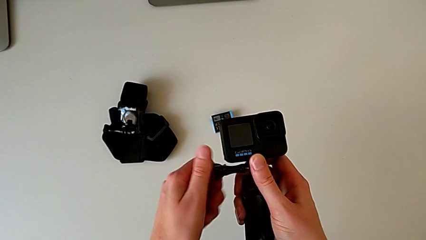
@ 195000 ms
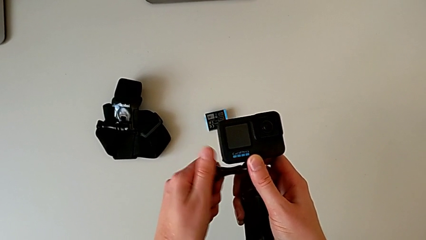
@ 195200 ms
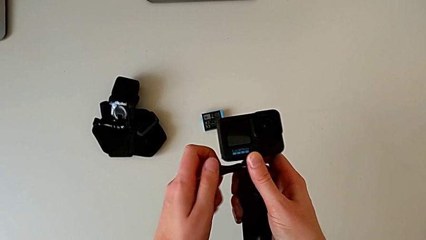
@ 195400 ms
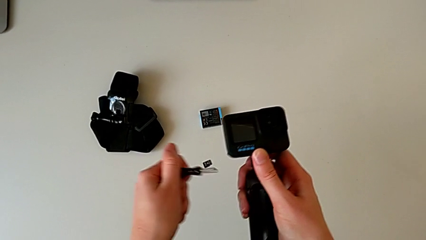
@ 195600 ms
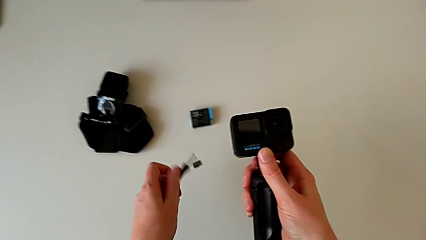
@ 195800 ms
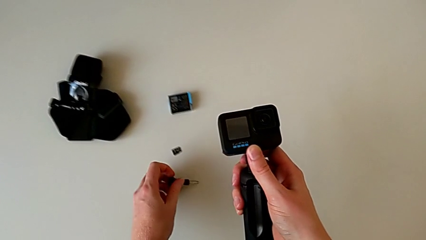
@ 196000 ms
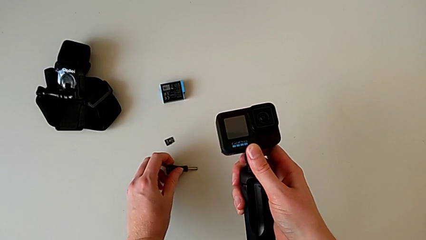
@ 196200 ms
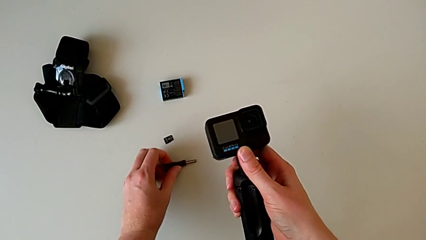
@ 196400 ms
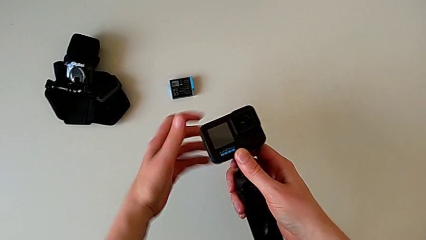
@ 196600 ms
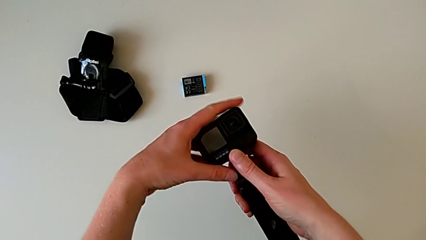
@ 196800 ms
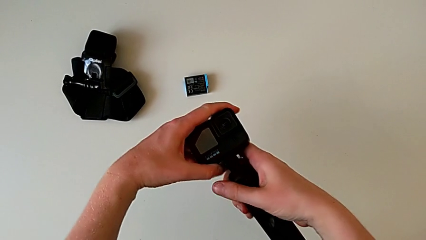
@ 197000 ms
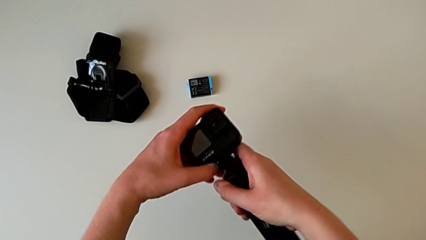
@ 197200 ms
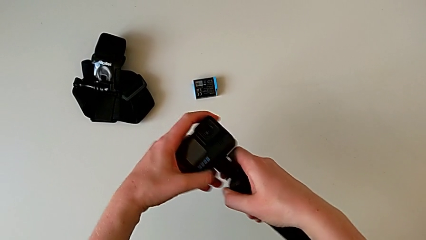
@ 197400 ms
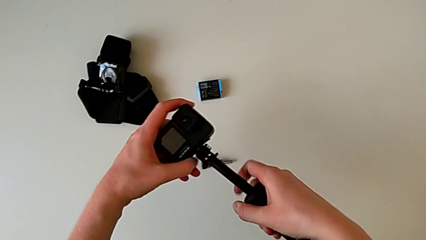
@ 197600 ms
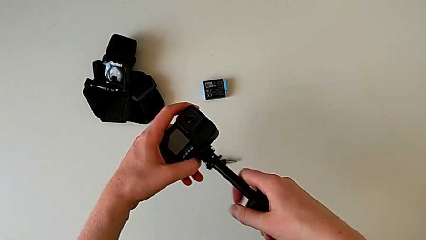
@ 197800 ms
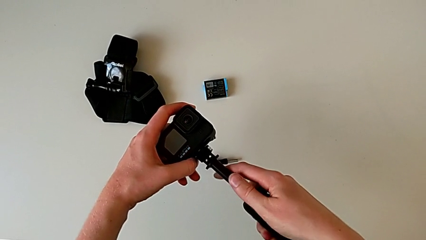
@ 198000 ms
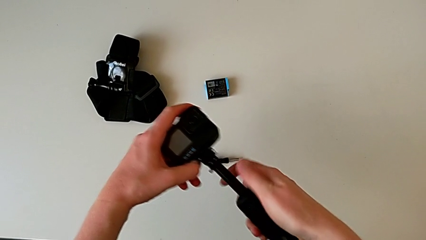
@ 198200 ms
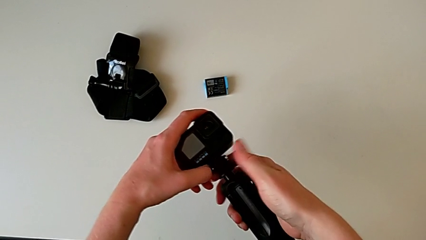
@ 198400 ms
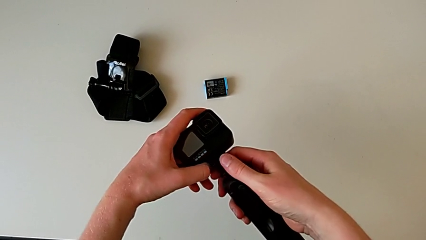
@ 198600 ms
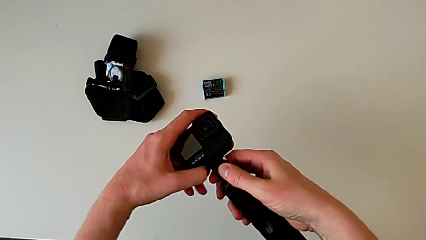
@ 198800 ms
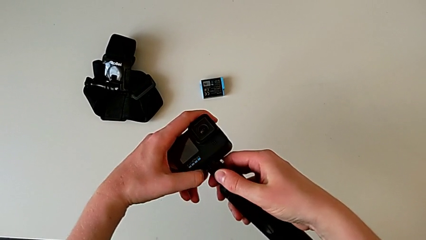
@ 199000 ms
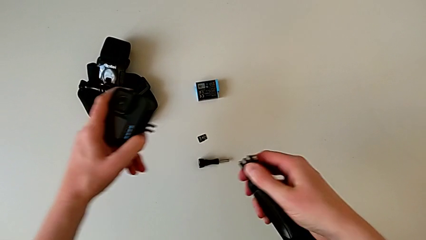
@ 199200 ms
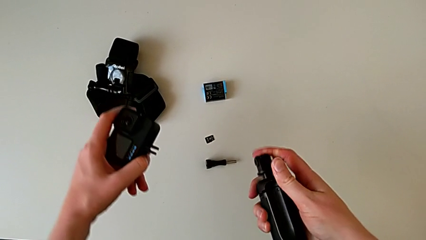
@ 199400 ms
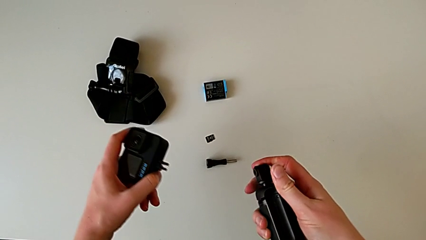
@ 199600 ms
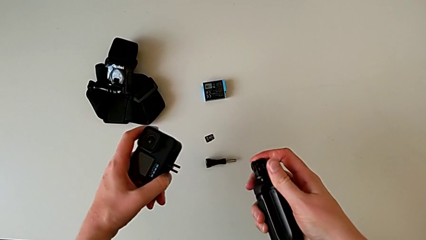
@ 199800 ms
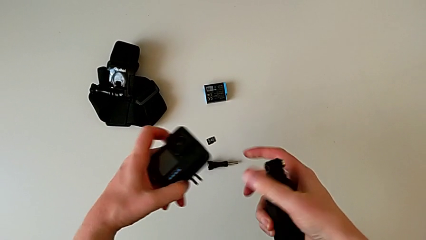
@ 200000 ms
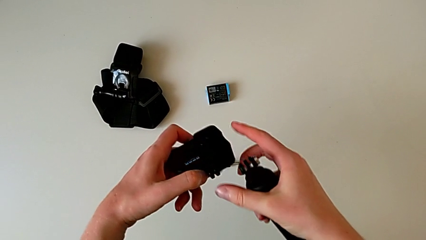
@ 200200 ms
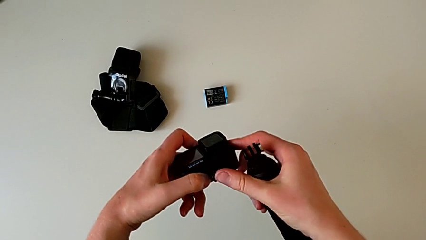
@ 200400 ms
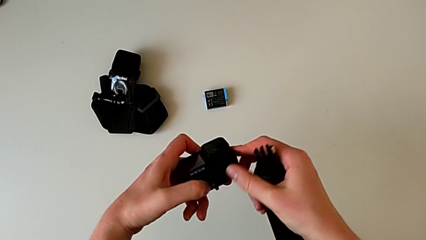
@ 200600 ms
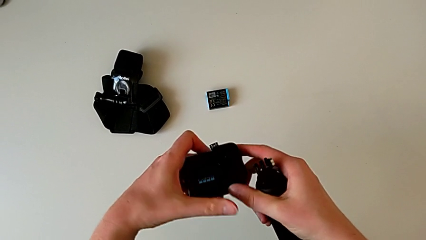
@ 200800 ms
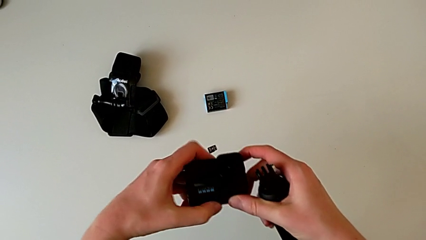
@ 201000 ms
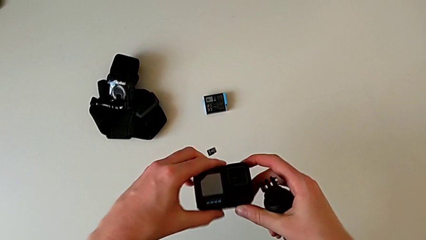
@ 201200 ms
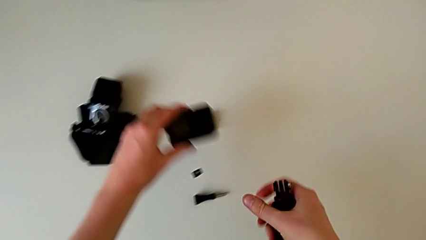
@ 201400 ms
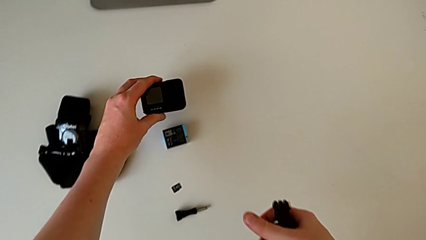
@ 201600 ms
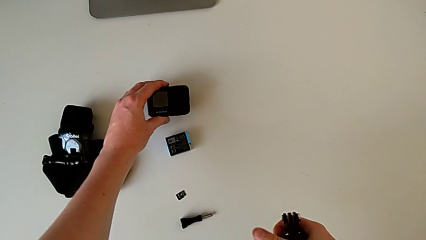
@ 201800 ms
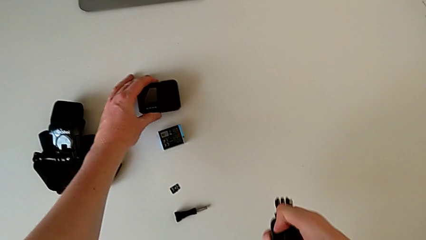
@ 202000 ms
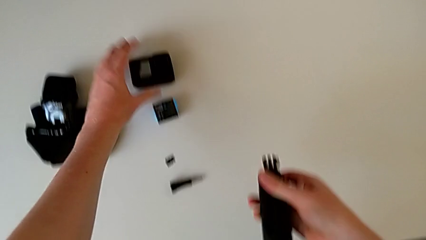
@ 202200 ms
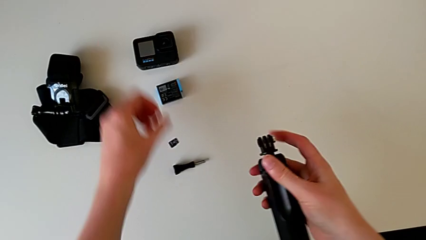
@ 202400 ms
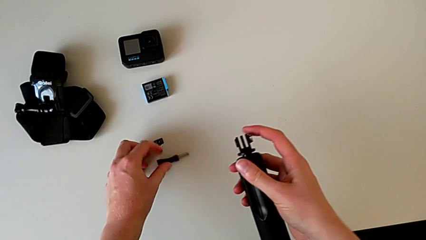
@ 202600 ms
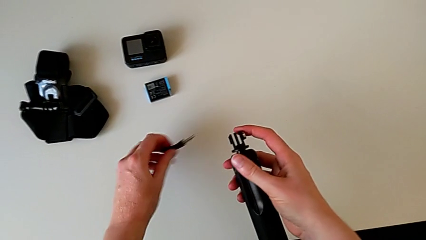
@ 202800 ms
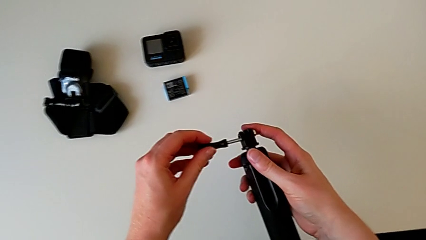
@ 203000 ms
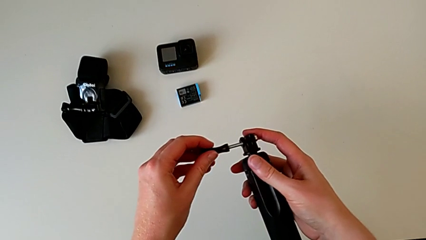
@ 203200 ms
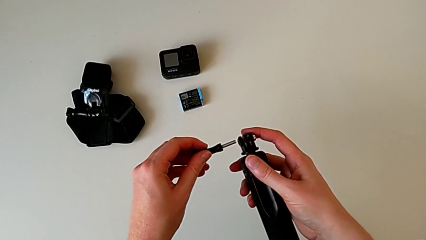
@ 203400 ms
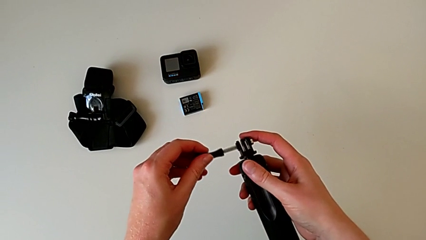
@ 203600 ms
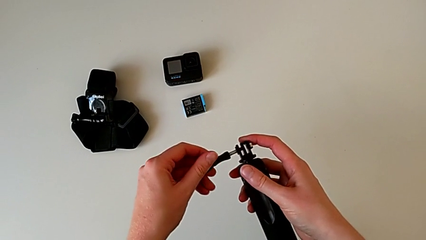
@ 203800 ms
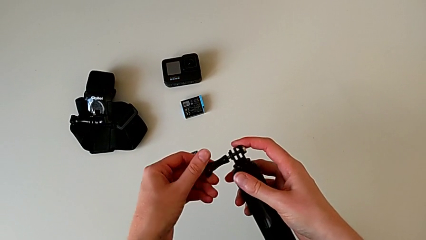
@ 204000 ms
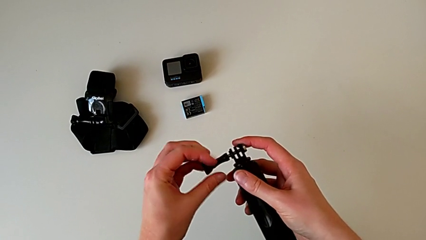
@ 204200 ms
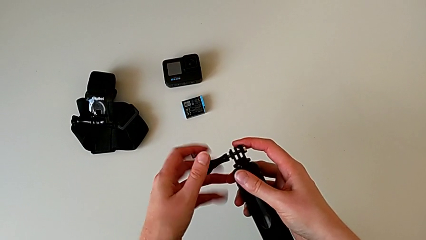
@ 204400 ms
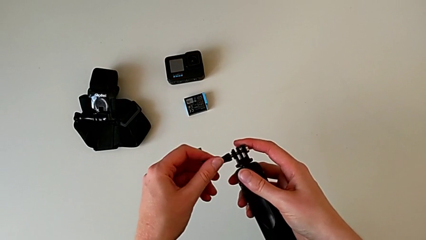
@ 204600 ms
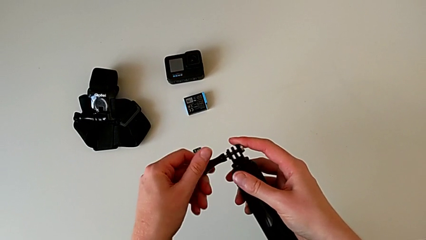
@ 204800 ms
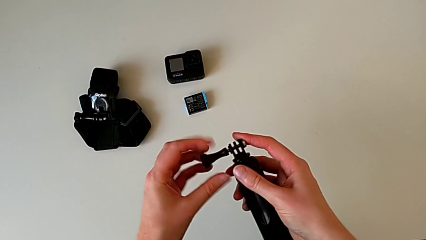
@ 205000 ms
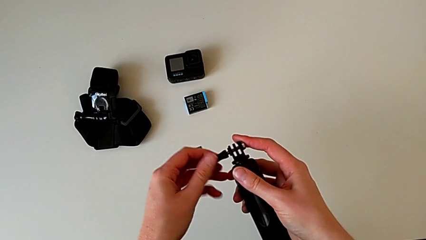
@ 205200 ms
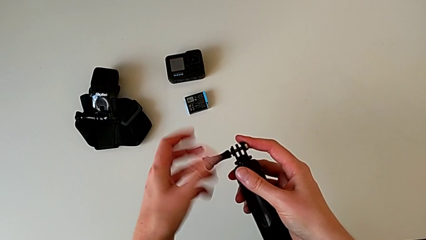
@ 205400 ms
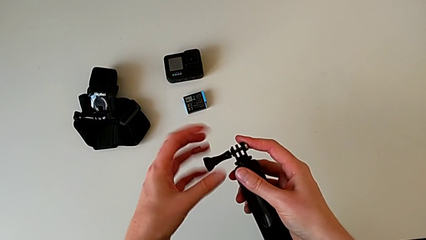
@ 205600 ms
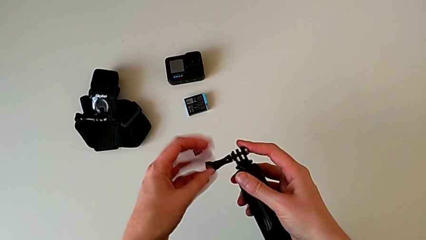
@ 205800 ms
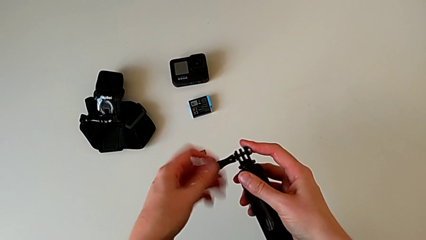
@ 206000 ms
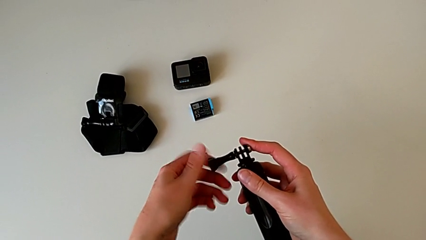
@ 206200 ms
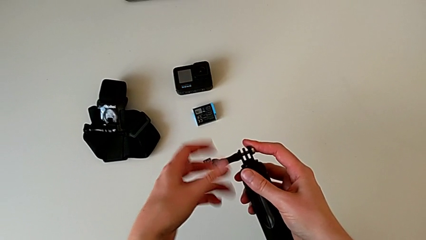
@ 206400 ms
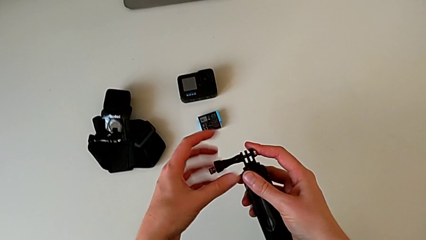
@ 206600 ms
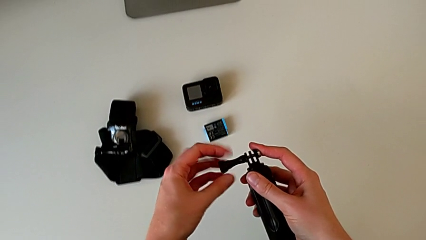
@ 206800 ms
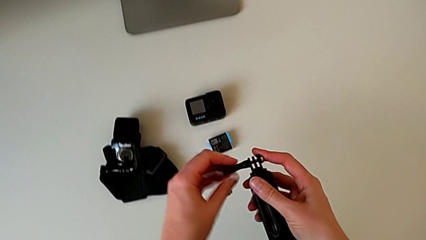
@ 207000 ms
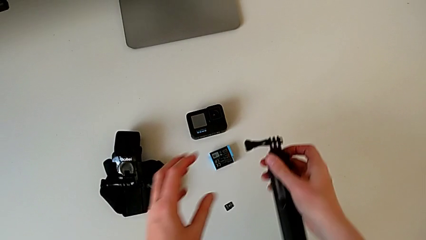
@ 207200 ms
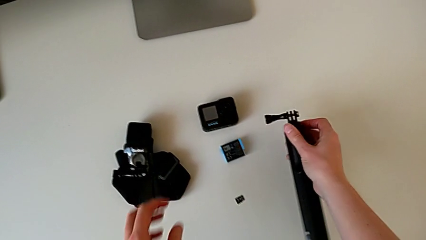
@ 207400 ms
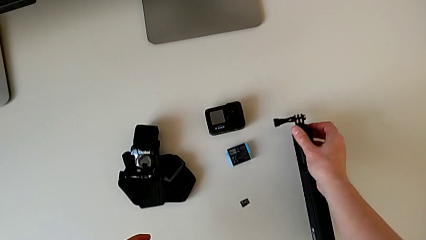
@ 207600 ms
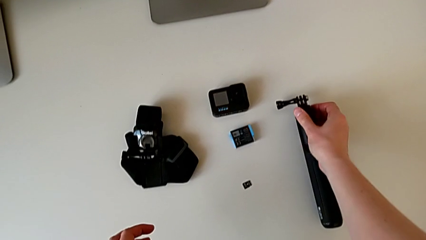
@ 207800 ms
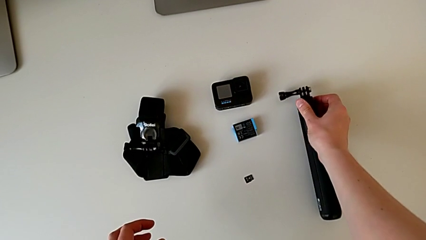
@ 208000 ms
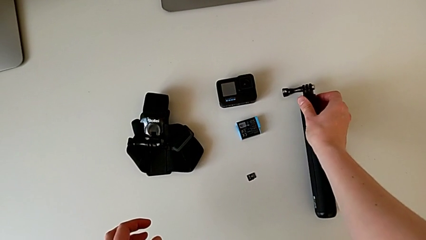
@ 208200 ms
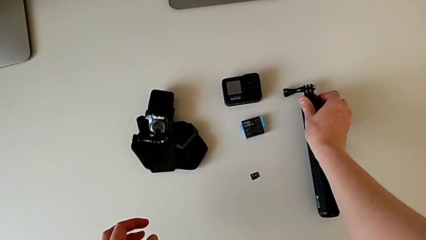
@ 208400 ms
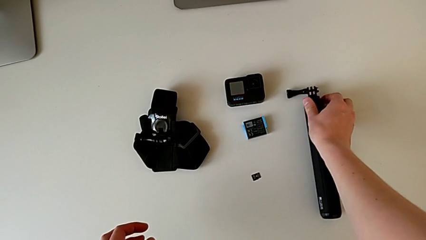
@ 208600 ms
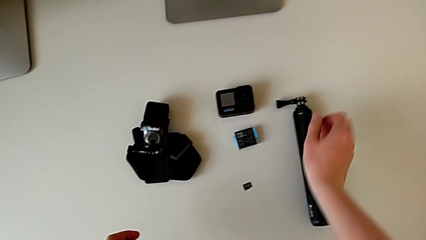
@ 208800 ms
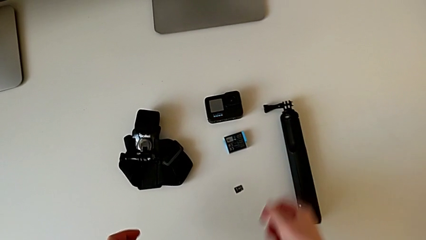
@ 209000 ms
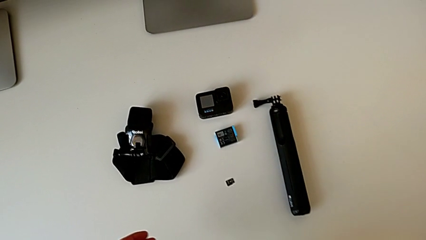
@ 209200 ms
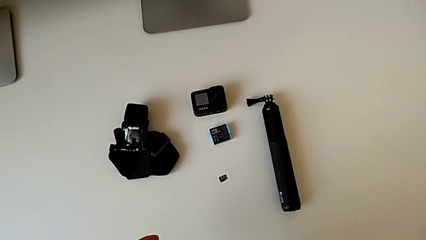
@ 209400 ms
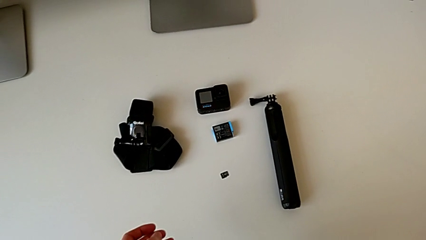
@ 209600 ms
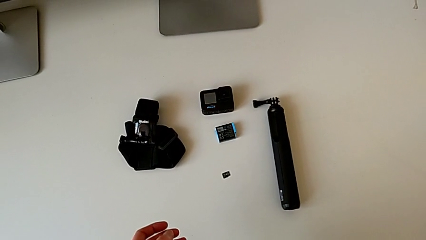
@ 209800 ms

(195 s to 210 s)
The camera wearer is disassembling the GoPro from the handheld grip. They drop the screw, withdraw the GoPro, close it, place it, lift the black screw, insert it, screw it and place the handheld grip.
